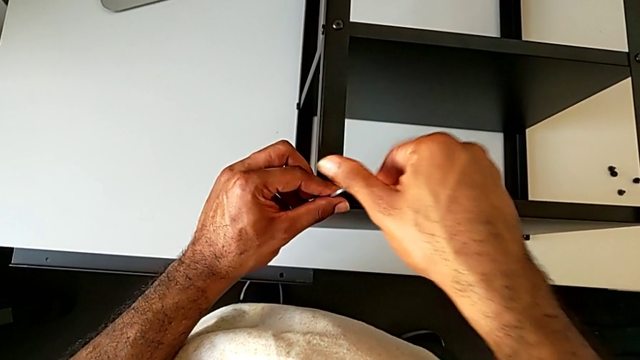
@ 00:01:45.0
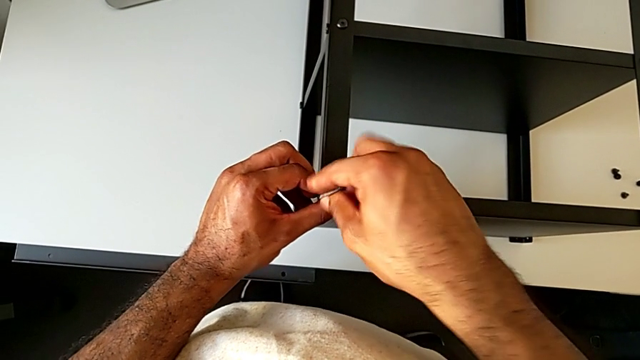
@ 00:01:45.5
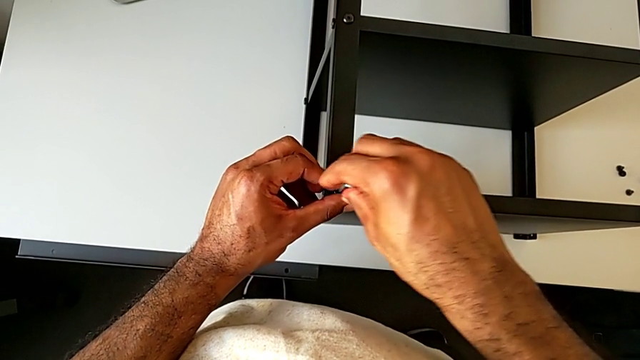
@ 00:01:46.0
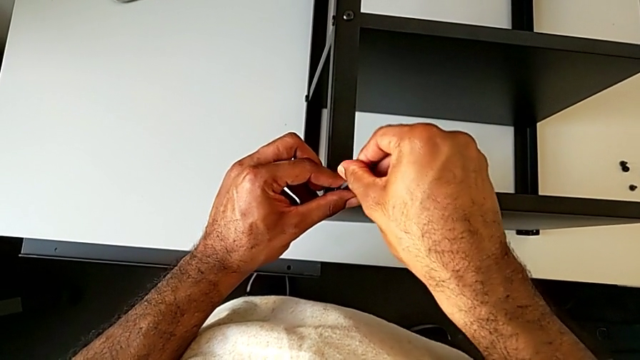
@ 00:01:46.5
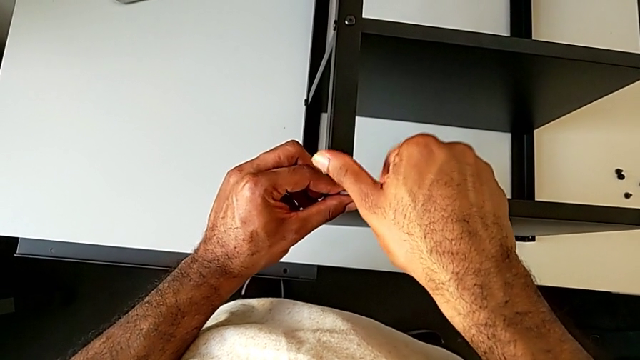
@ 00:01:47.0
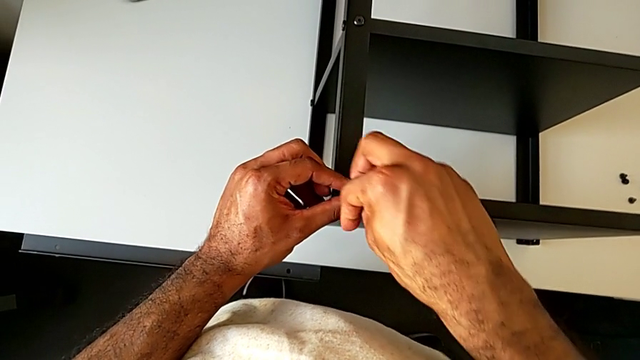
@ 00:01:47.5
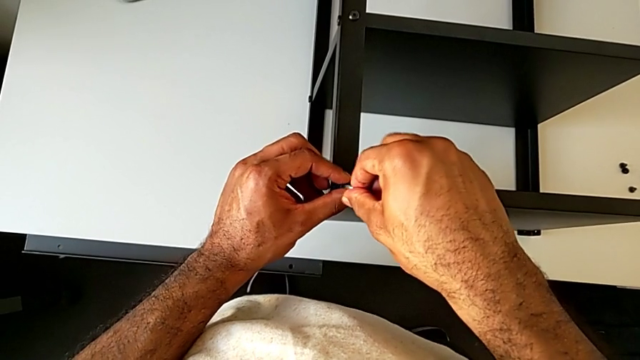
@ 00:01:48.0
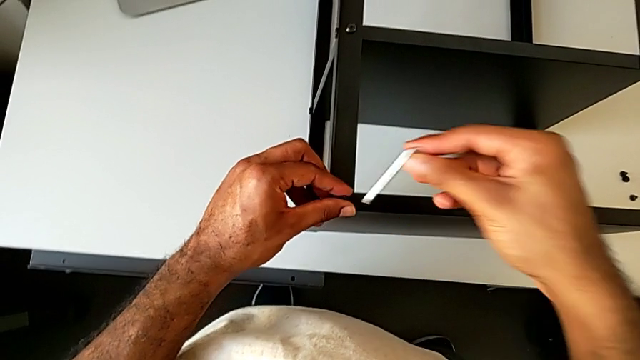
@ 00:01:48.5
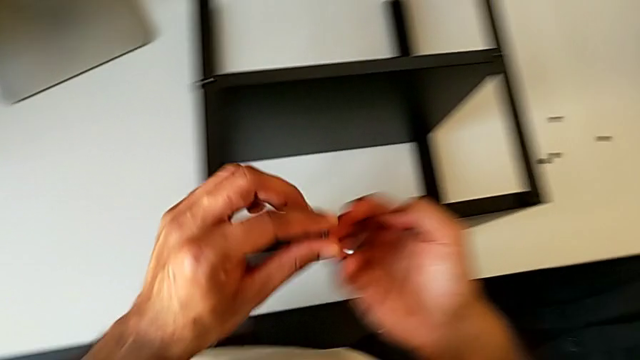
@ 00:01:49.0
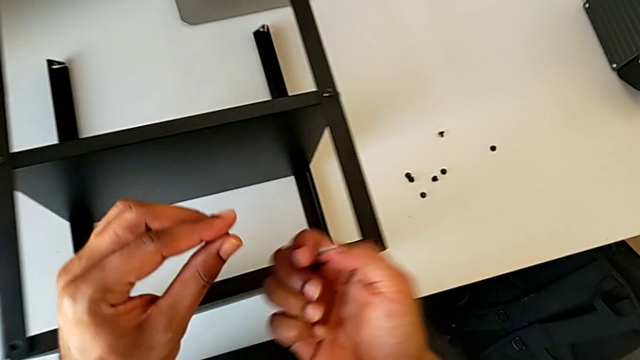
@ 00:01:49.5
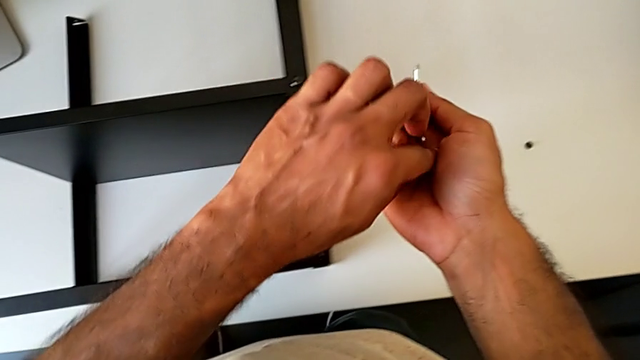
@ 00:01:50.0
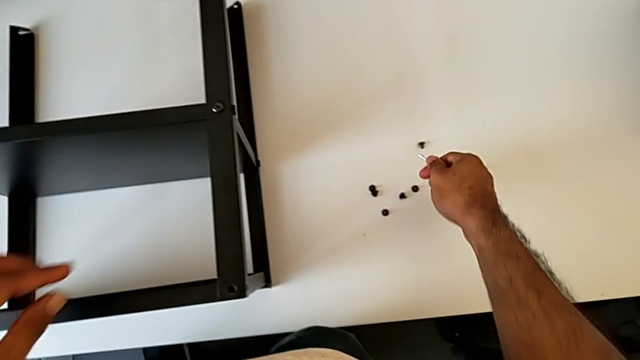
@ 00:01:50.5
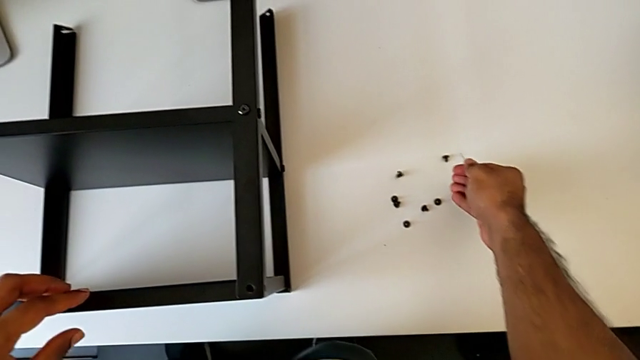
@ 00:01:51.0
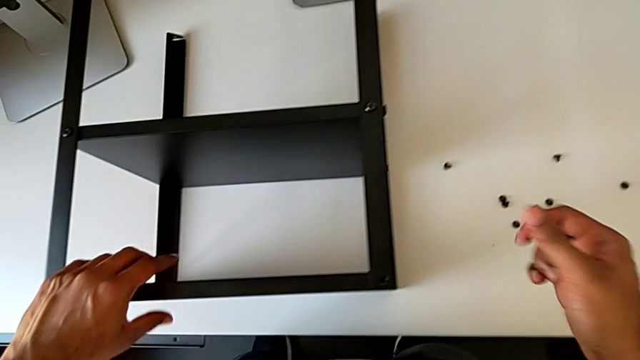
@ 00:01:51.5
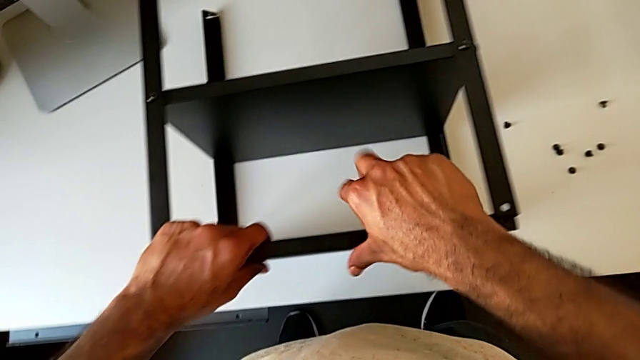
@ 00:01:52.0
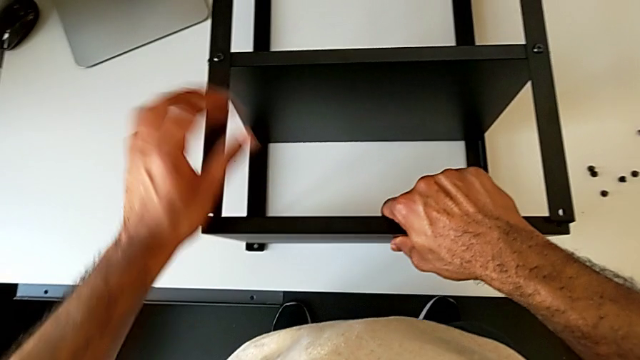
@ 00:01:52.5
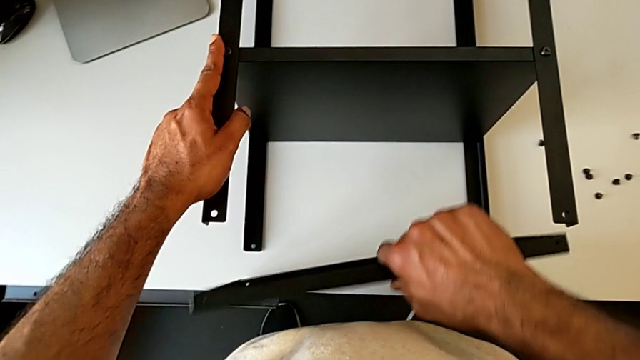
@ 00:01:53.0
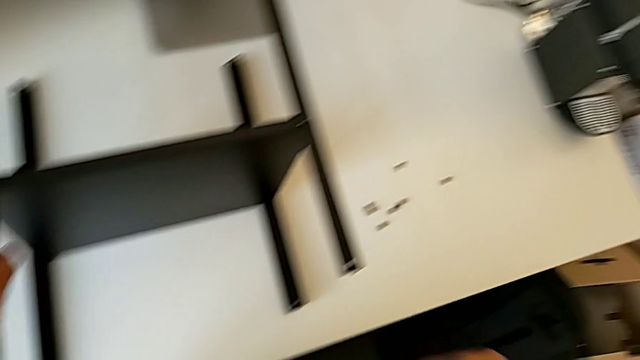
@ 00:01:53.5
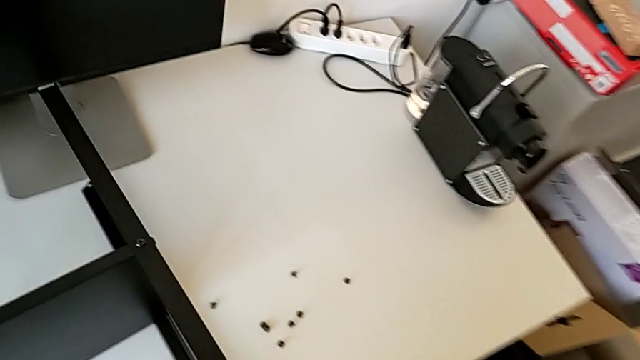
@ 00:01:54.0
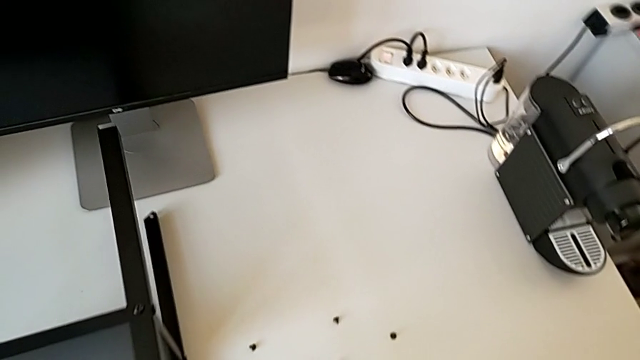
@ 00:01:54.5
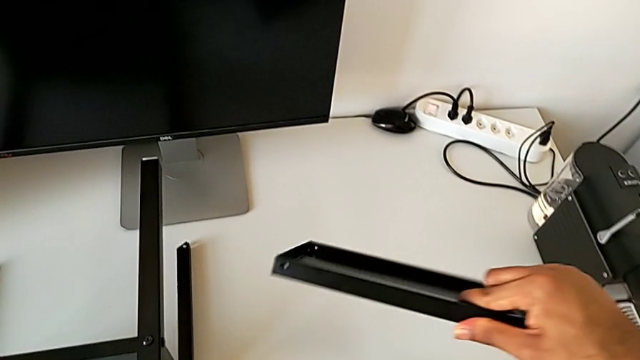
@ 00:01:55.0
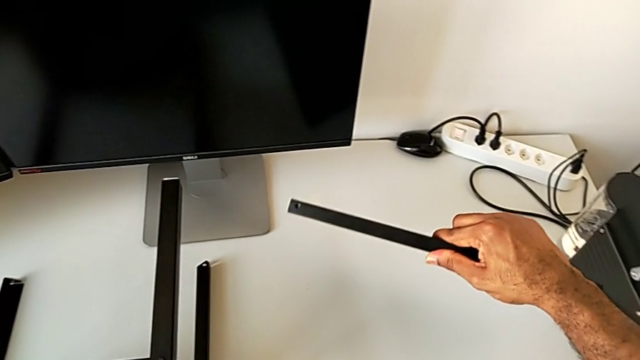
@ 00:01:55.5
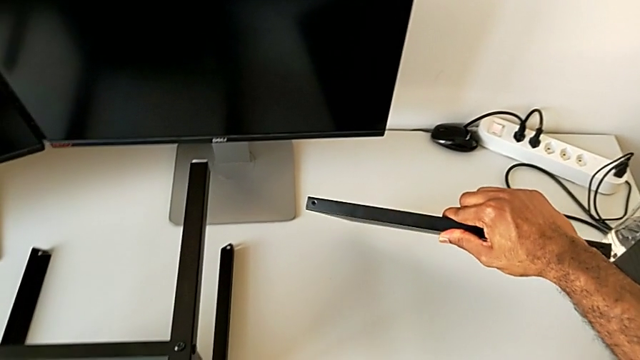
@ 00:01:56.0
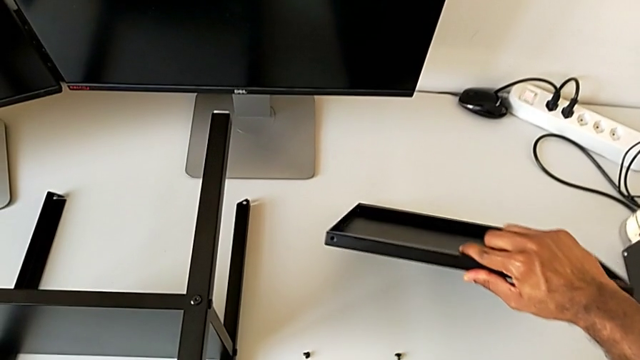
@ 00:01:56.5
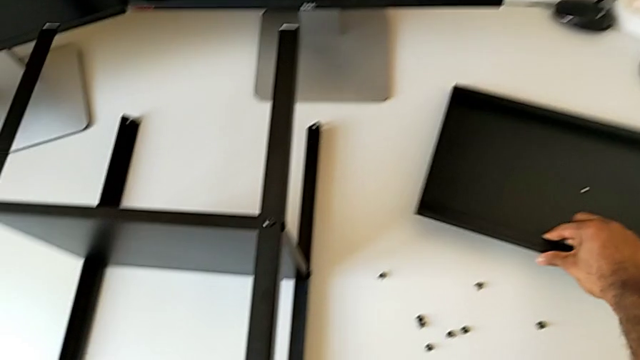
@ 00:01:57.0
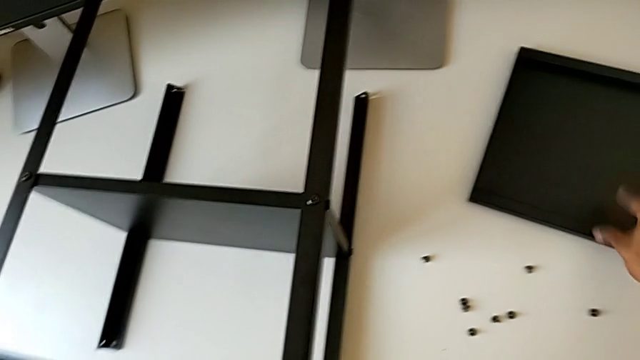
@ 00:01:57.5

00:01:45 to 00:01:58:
The camera wearer is continuing to unscrew the leg of the furniture. They unscrew the hex socket head, withdraw the Allen wrench, disassemble the hex socket head, place it, disassemble the nightstand and place it.

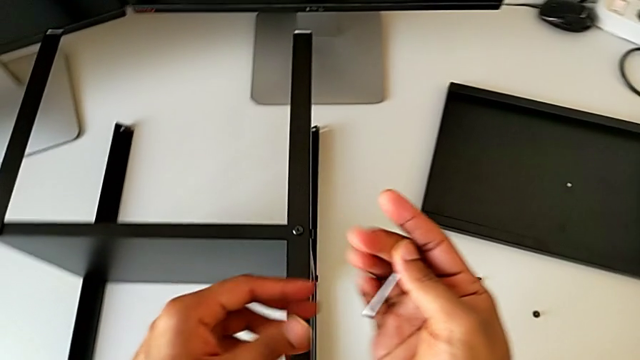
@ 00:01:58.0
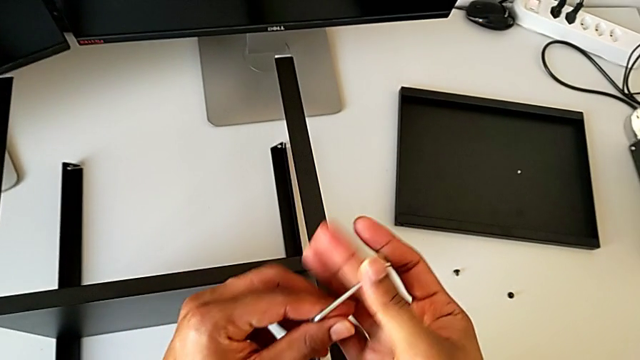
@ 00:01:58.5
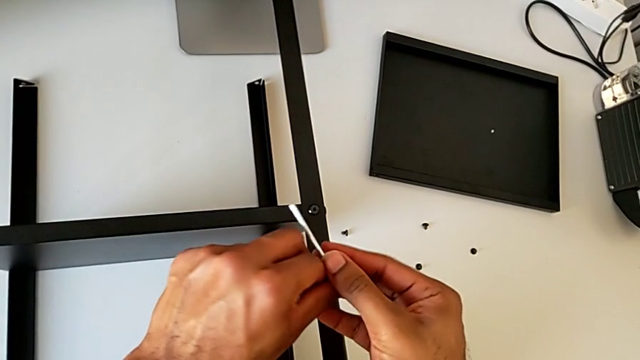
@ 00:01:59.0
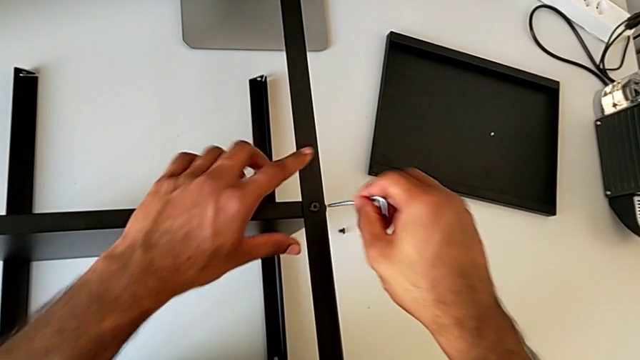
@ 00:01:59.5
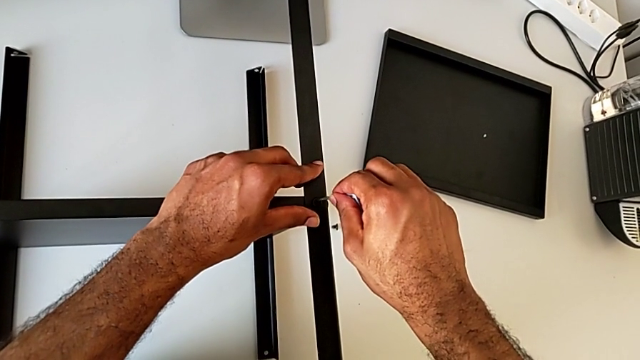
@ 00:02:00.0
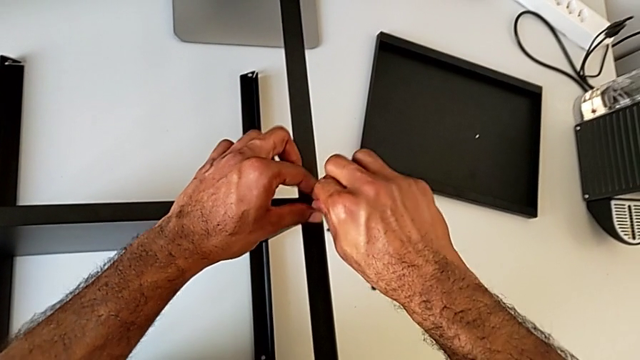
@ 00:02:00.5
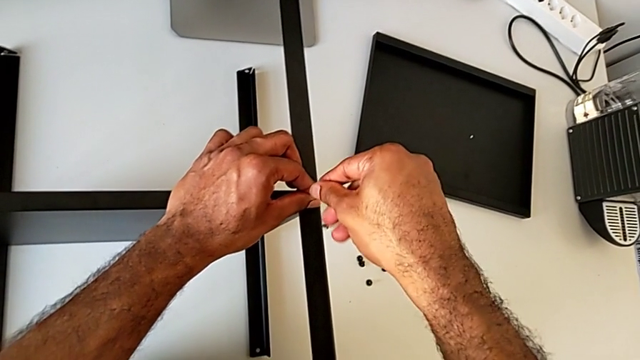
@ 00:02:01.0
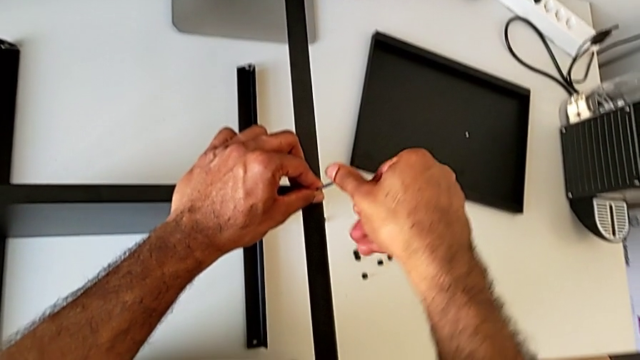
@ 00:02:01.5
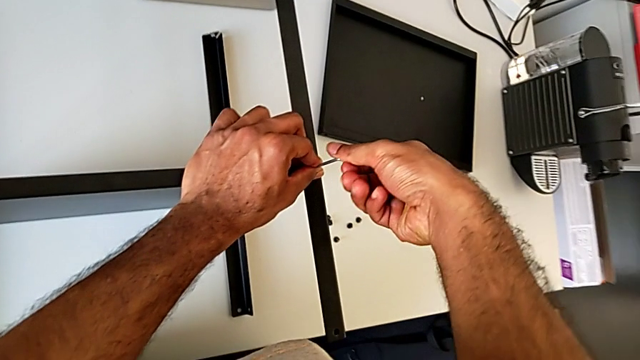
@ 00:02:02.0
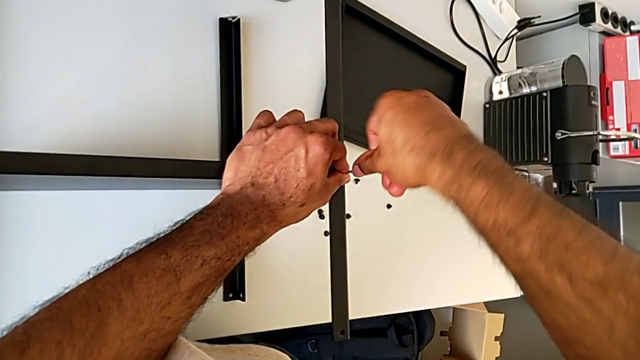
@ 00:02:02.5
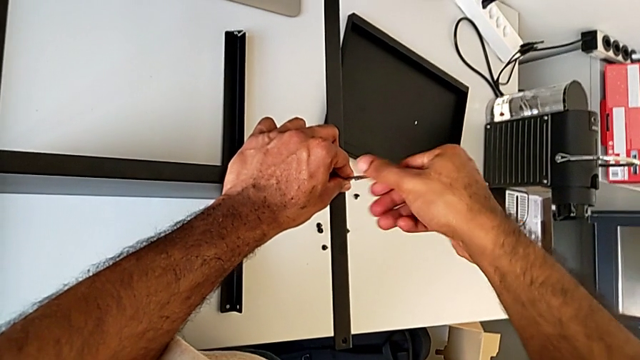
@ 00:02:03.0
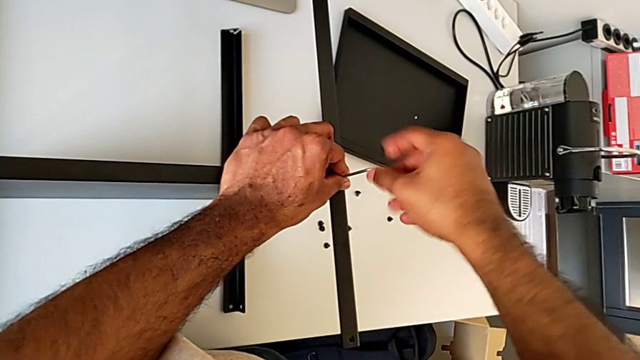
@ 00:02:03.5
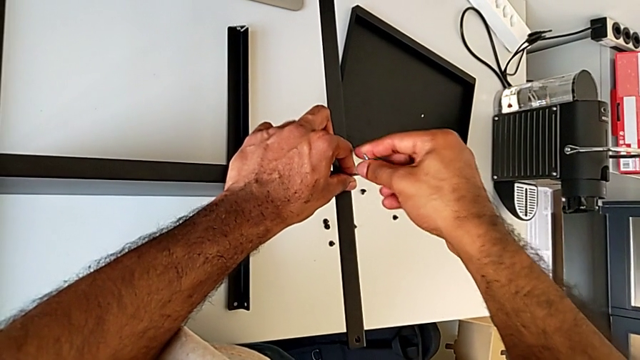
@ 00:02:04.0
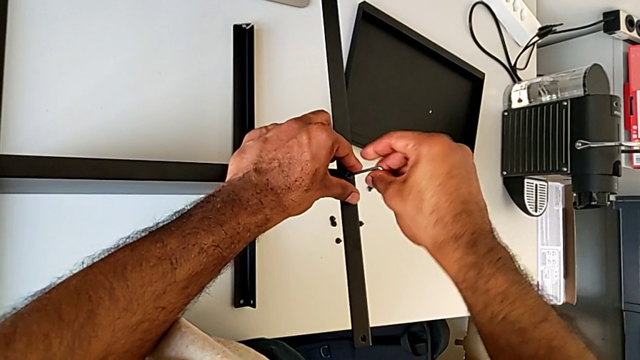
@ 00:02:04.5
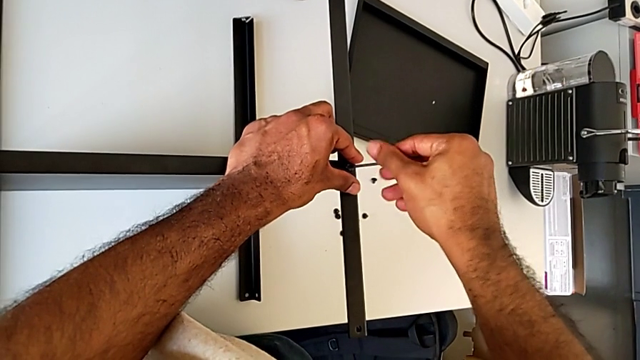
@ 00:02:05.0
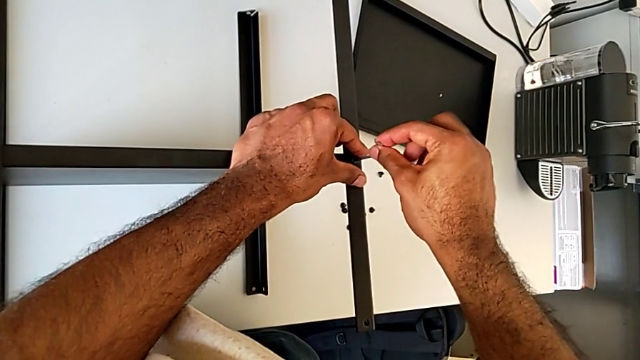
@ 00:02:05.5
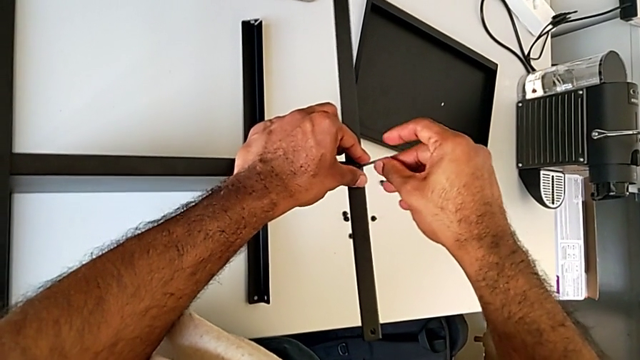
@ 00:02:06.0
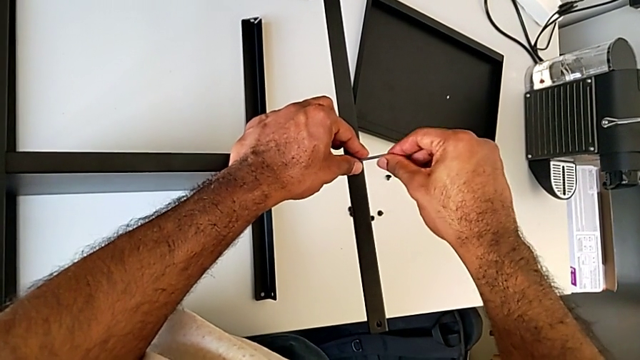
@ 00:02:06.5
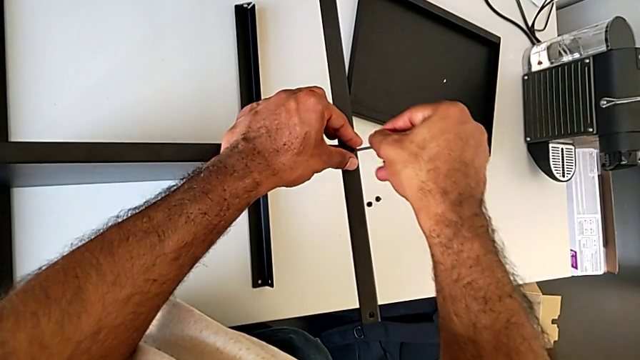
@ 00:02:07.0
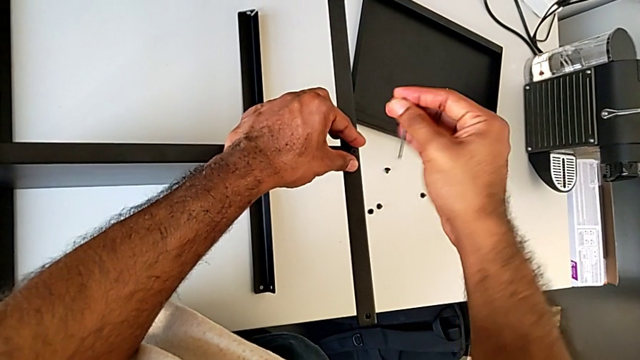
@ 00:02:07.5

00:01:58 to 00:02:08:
The camera wearer is unscrewing the first leg from the shelf. They insert the Allen wrench, unscrew the hex socket head and withdraw the Allen wrench.
